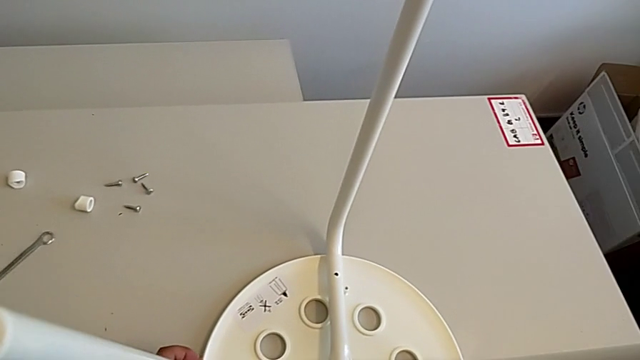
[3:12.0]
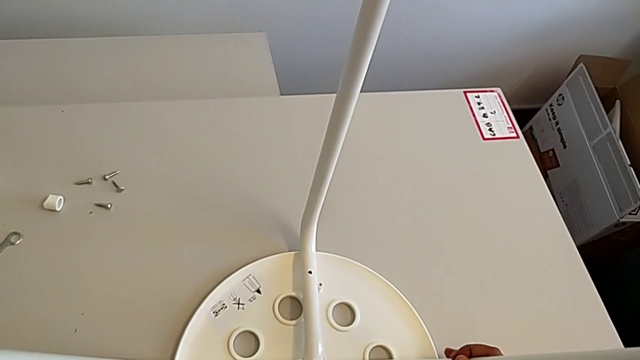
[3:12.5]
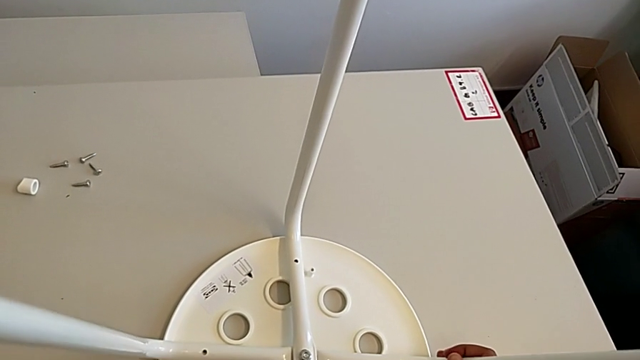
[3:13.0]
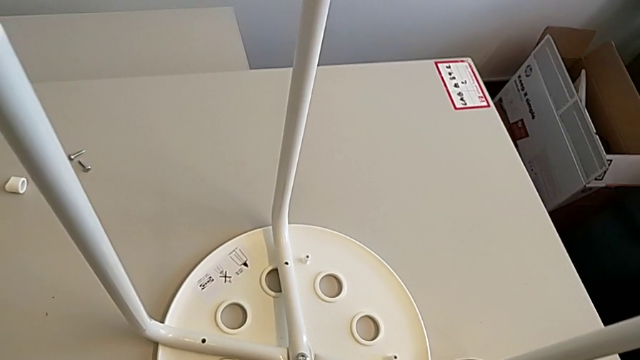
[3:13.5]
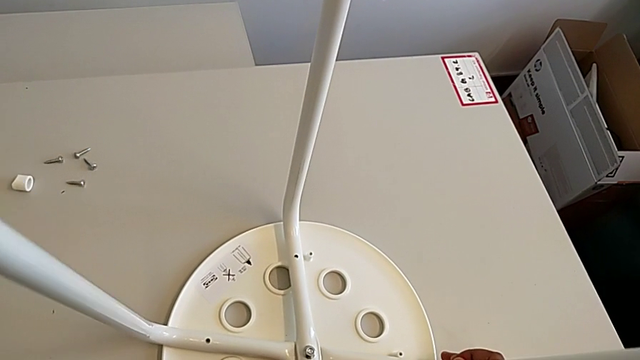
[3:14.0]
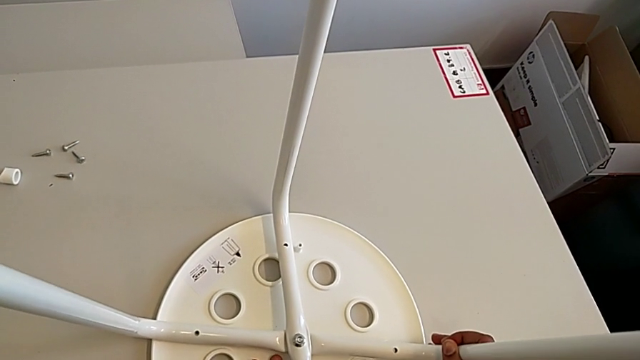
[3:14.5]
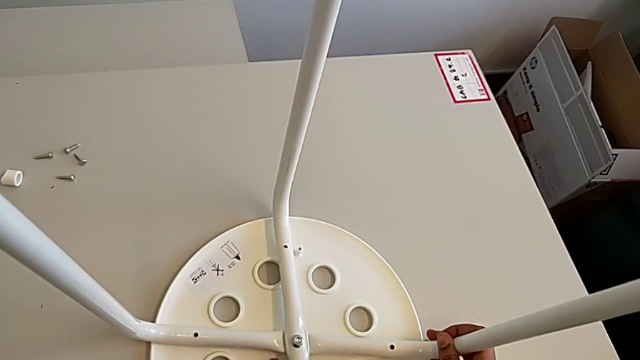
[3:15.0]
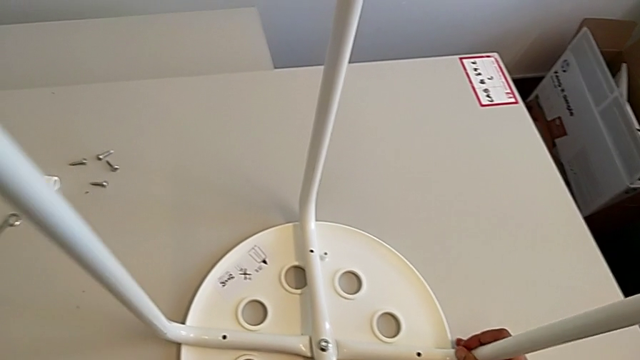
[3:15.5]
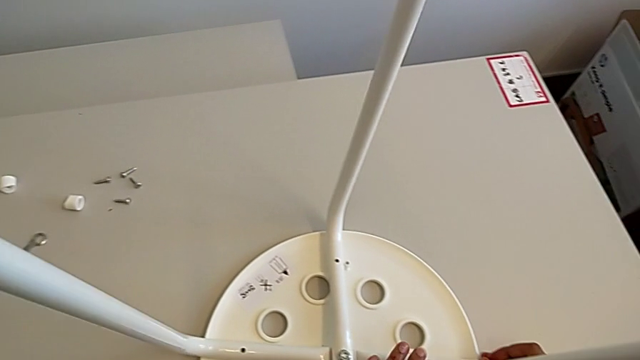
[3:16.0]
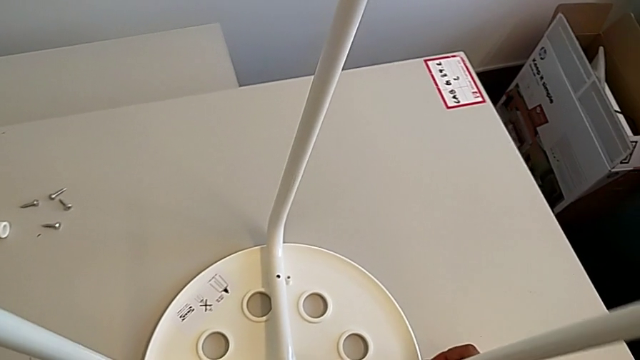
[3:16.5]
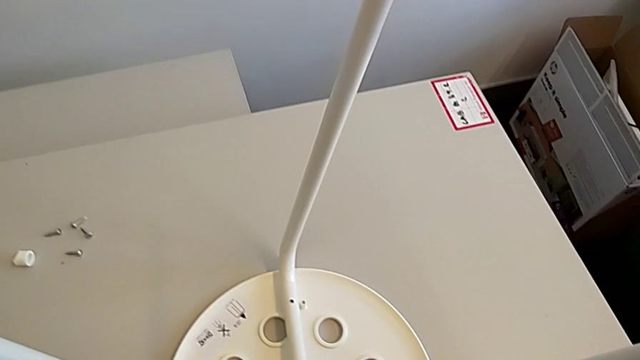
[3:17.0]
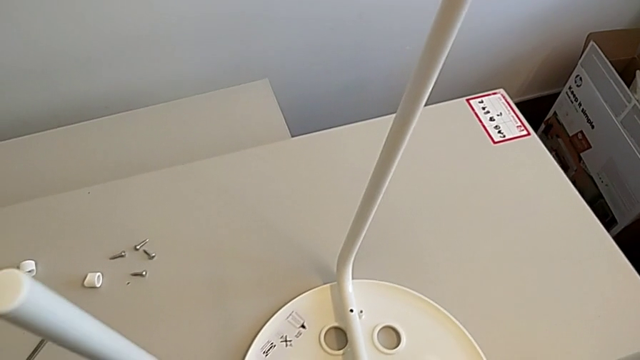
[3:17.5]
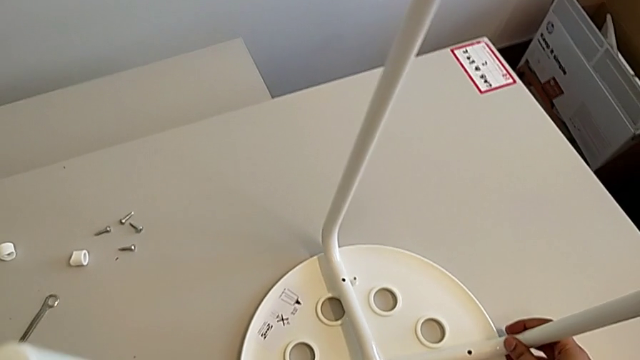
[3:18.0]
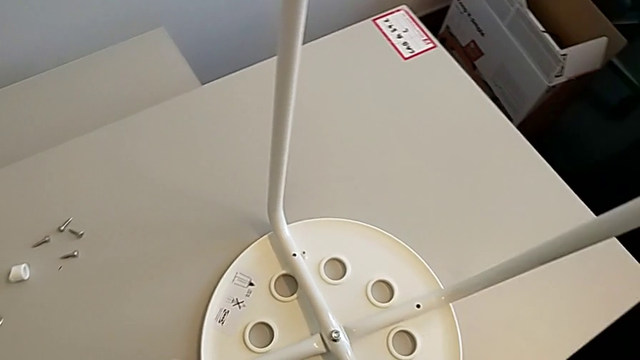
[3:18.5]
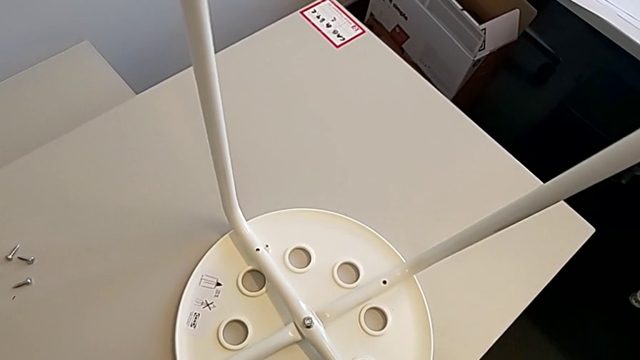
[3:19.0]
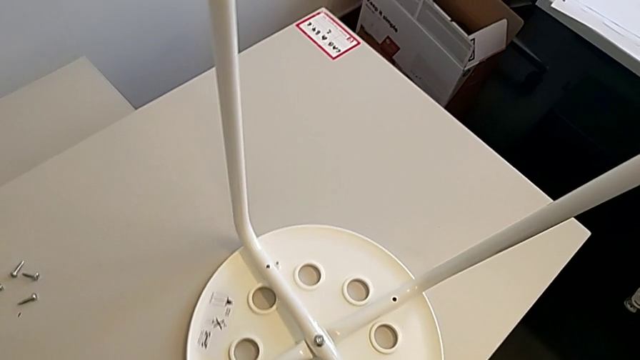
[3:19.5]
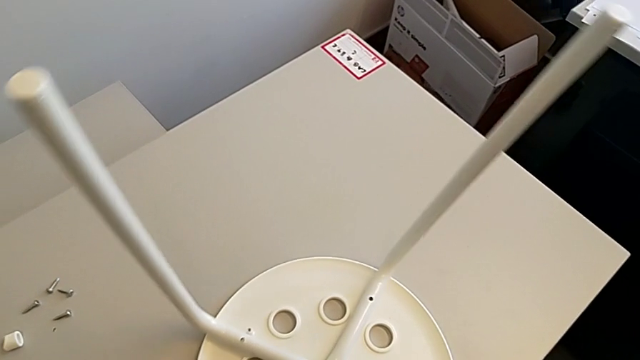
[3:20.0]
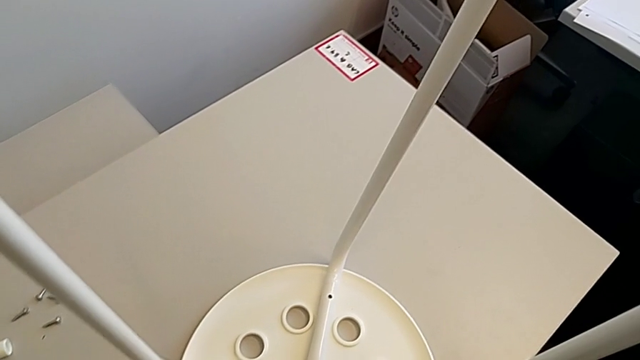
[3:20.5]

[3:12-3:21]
The camera wearer is assembling the seat. They keep aligning the leg and slide the stool.

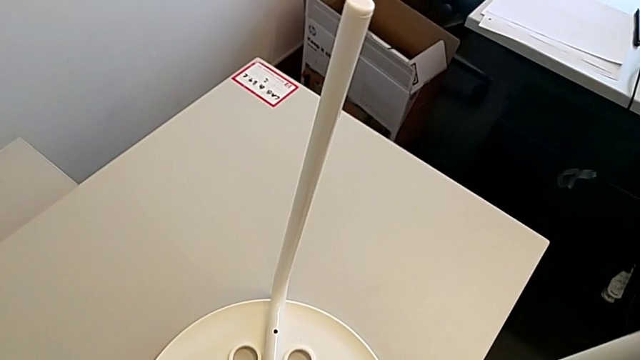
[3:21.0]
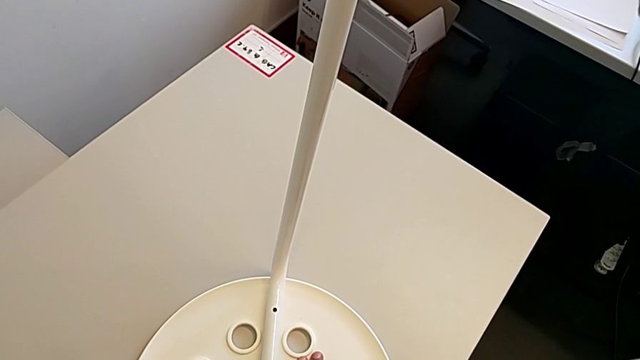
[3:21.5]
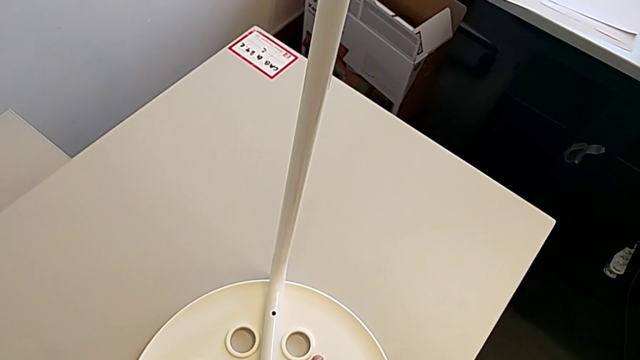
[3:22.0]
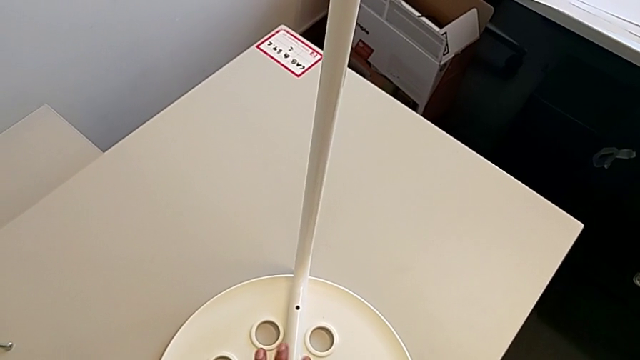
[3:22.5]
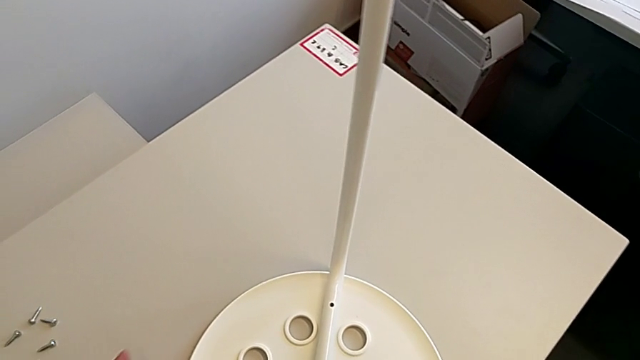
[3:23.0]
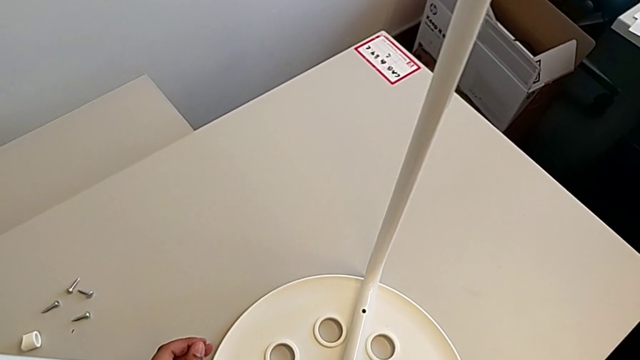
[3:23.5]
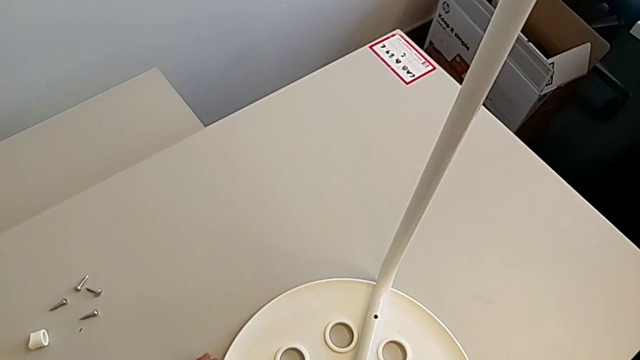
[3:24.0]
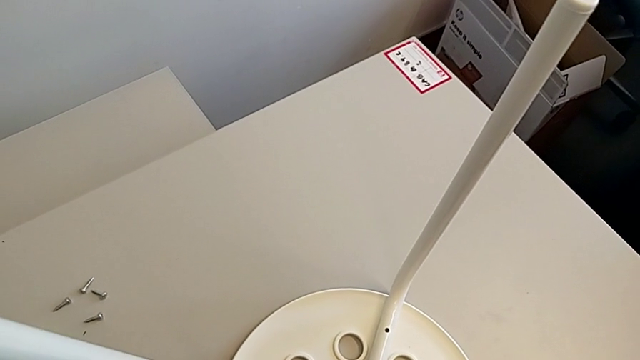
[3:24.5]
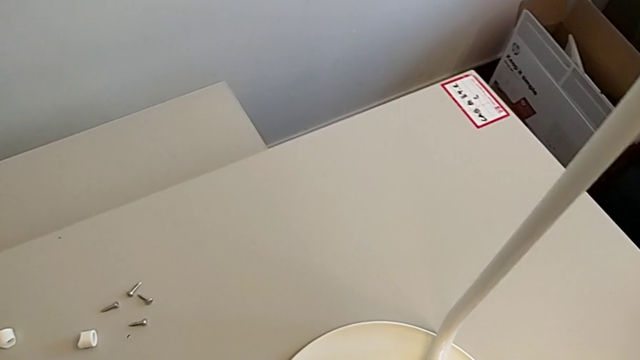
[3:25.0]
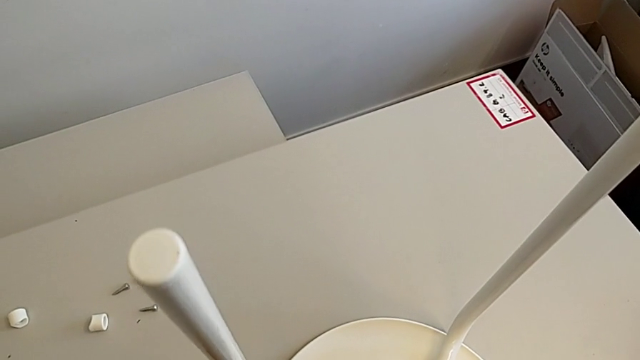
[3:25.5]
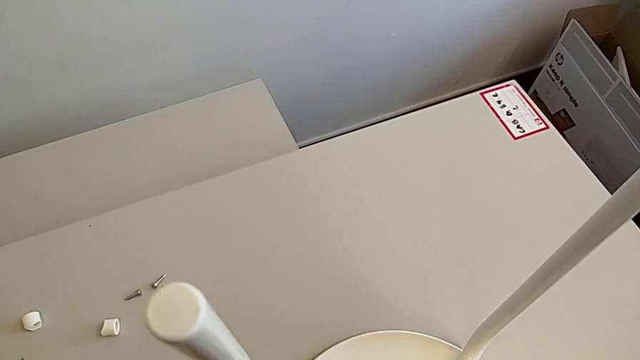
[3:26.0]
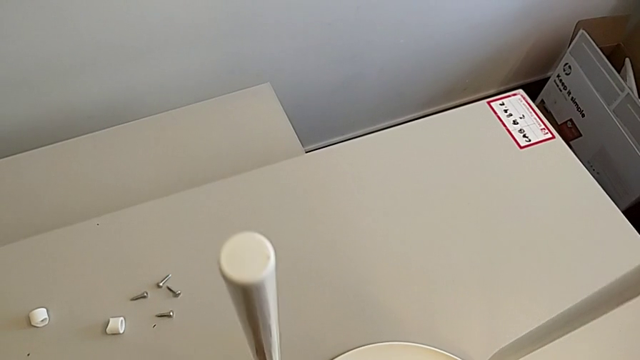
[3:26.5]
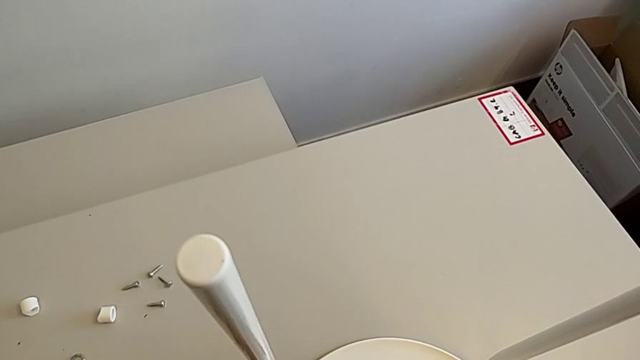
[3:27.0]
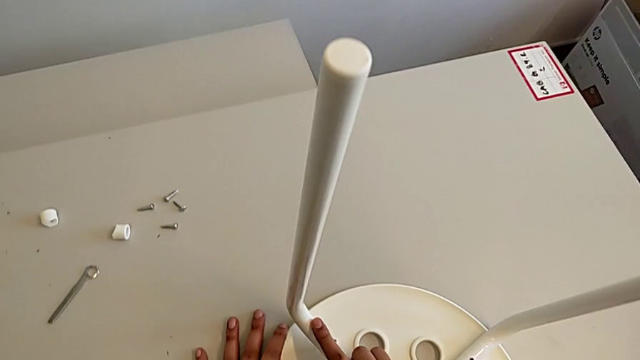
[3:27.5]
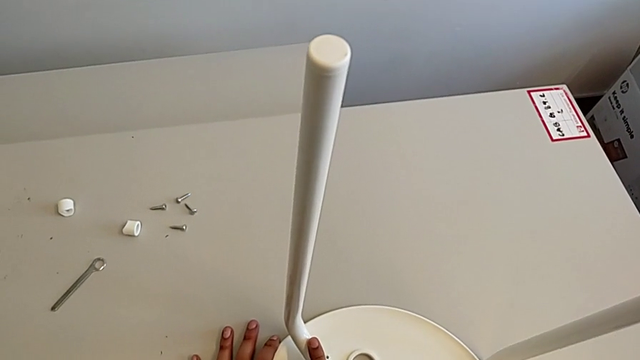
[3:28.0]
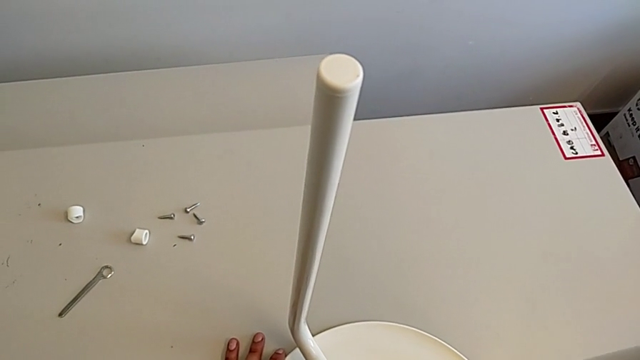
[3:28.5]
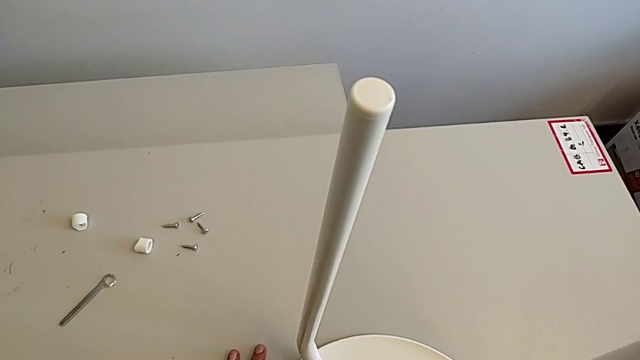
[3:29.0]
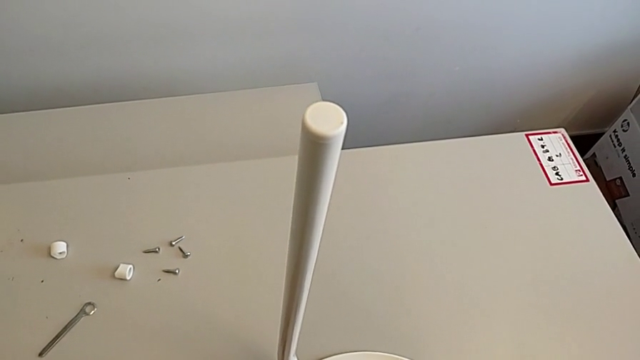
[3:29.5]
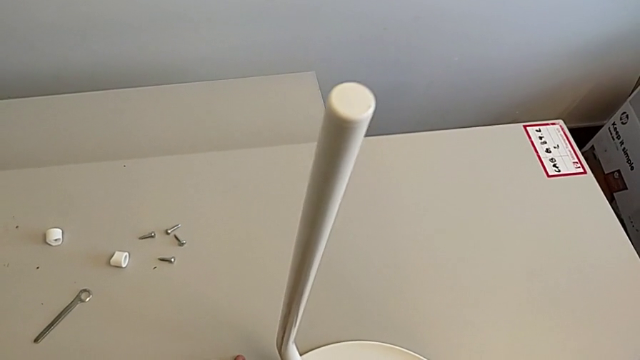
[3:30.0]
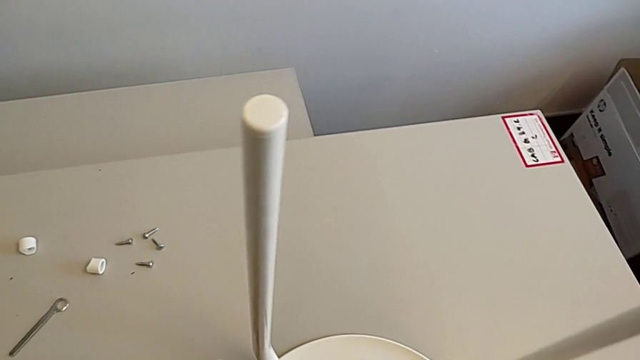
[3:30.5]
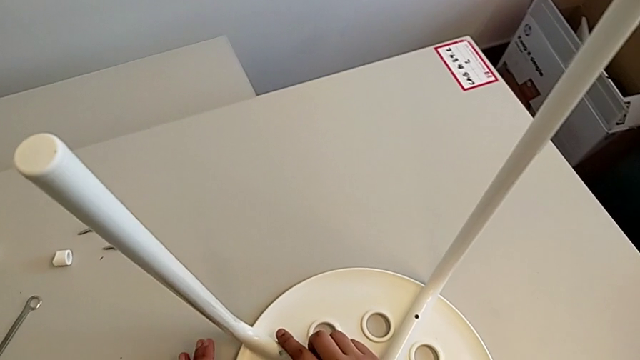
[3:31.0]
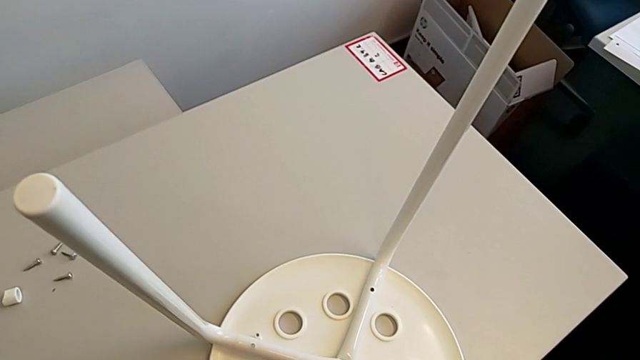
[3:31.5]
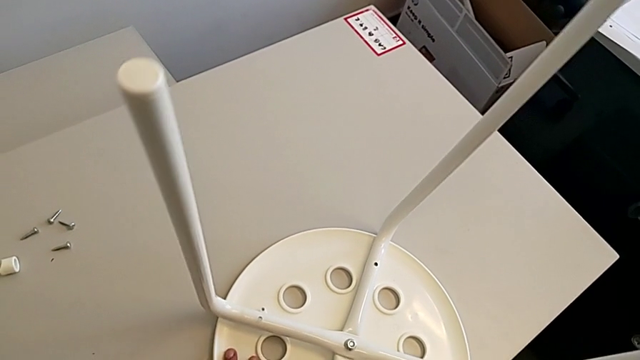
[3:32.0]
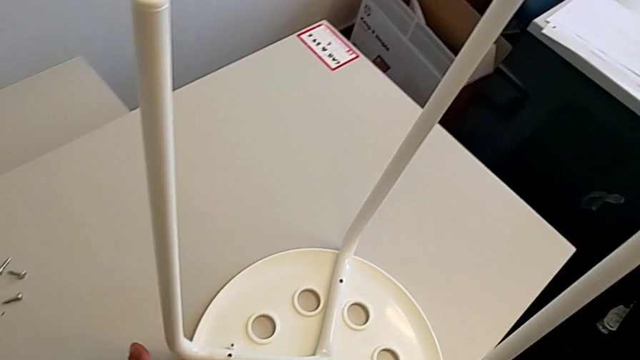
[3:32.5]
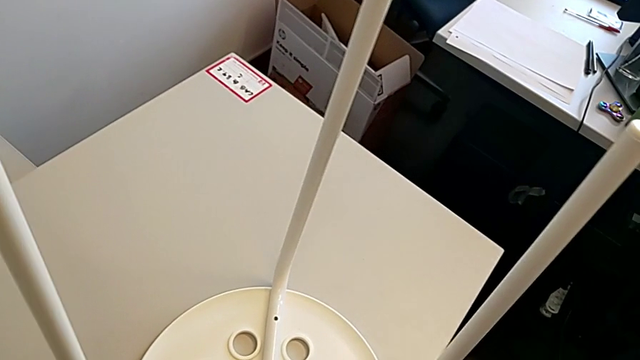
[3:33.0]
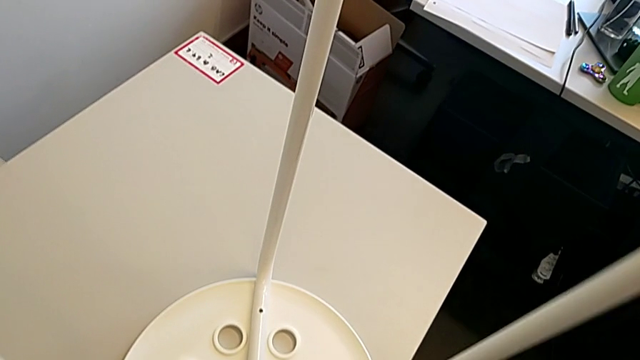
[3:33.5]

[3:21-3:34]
The camera wearer is assembling the seat. They keep aligning the leg and begin to align the seat.
